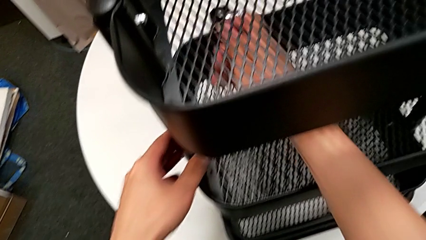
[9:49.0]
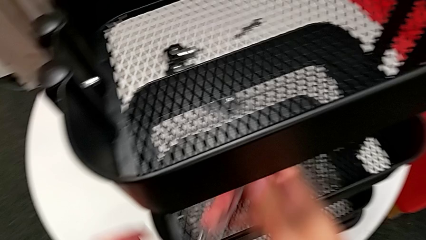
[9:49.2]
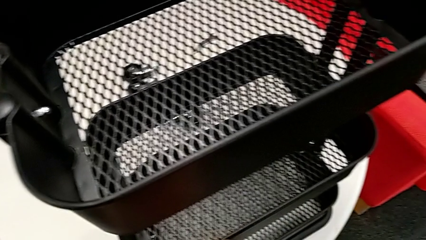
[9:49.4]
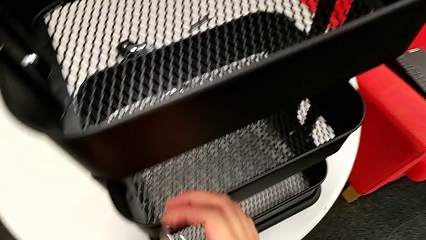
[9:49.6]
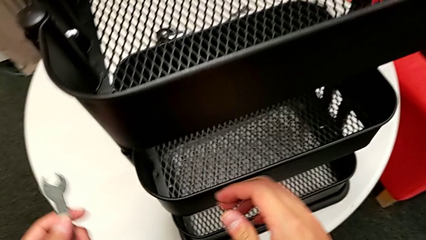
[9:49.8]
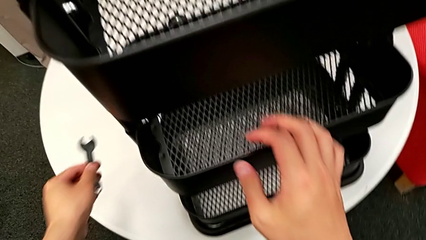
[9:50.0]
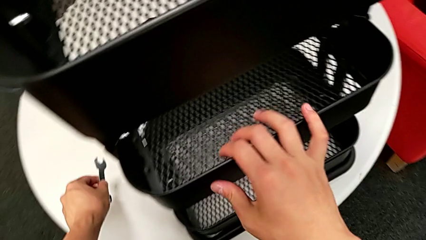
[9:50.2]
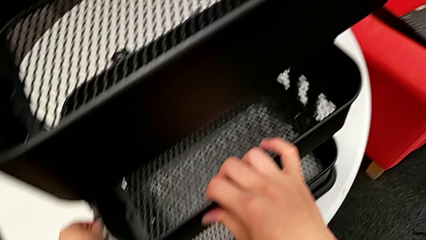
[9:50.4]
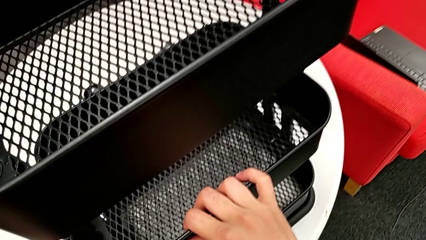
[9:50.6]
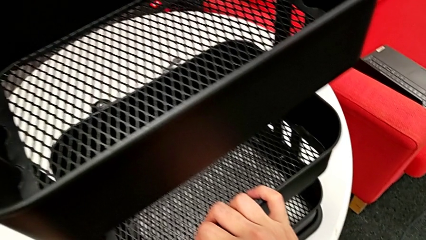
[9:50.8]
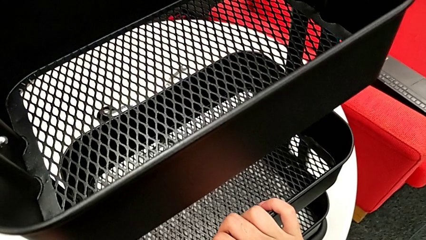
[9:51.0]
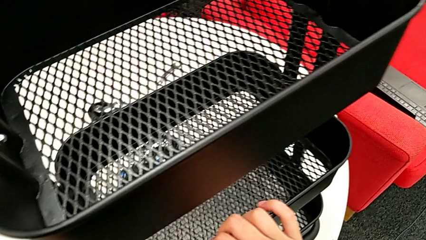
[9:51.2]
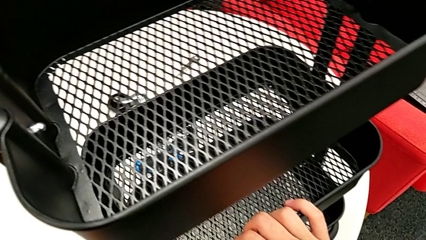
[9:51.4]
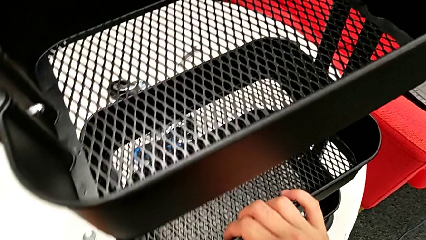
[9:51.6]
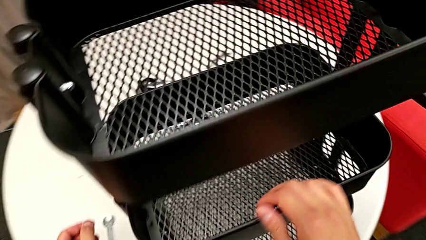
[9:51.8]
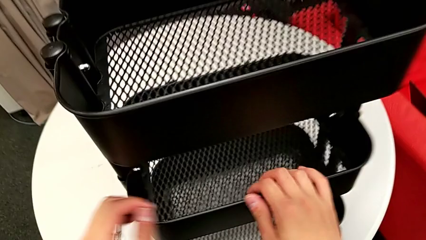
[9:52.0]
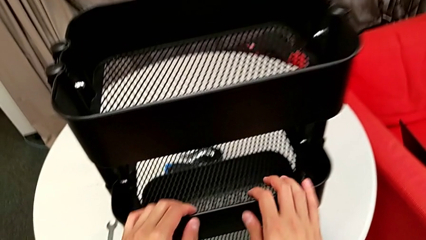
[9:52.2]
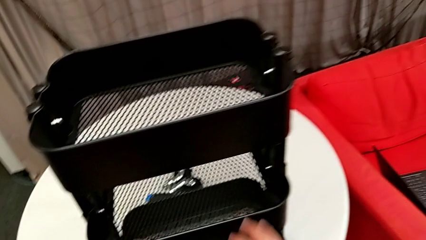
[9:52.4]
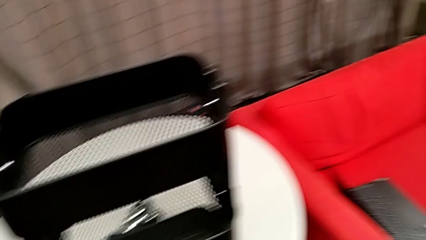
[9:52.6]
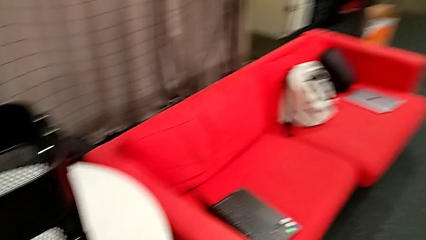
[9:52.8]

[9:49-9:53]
The camera wearer is screwing the middle grid tray. They place the spanner wrench.

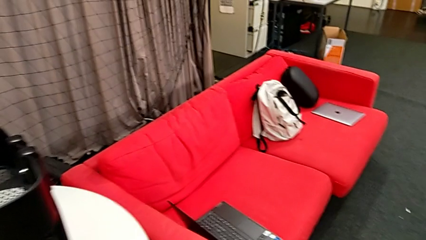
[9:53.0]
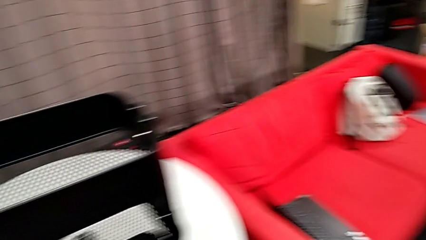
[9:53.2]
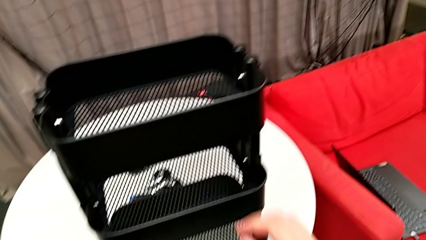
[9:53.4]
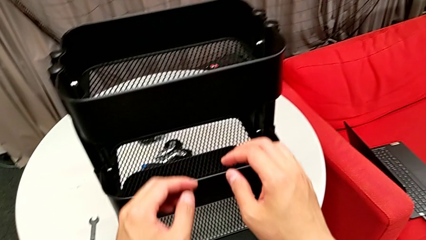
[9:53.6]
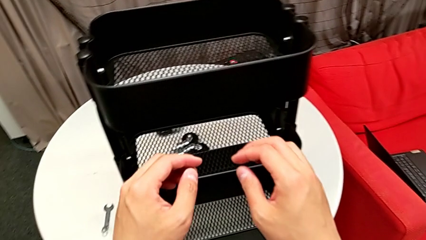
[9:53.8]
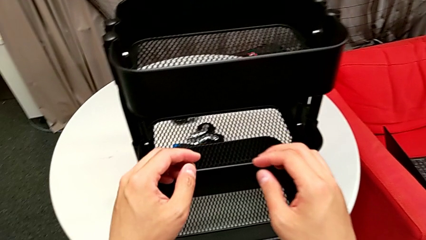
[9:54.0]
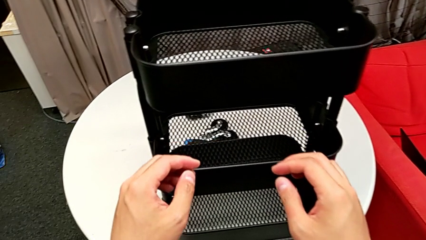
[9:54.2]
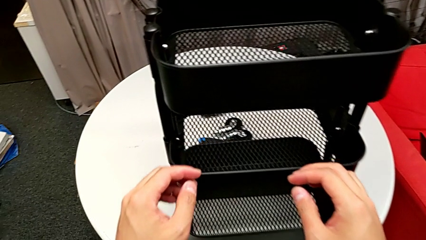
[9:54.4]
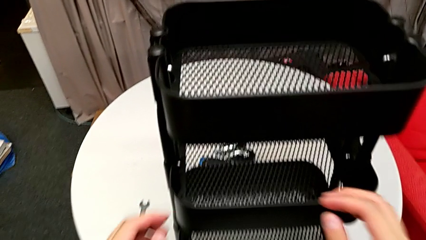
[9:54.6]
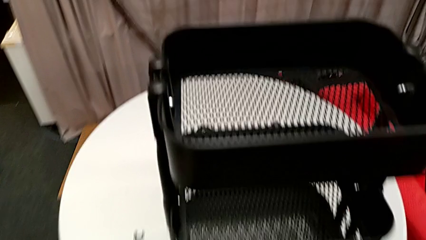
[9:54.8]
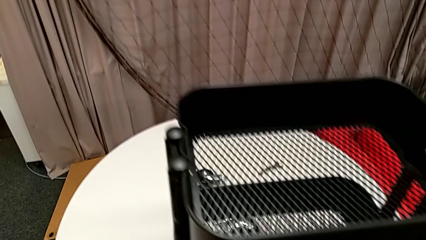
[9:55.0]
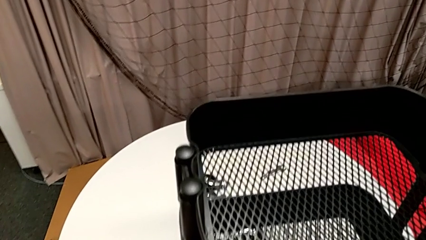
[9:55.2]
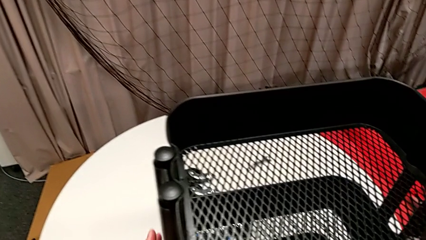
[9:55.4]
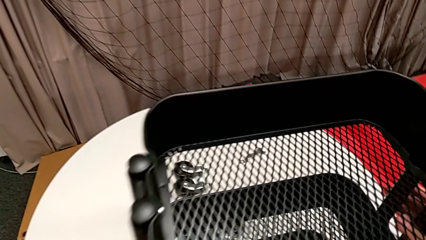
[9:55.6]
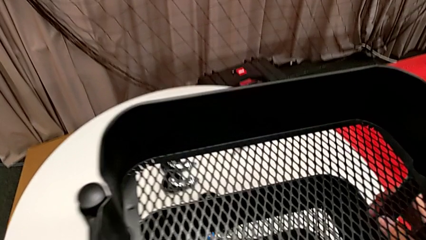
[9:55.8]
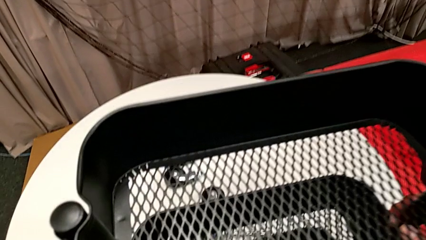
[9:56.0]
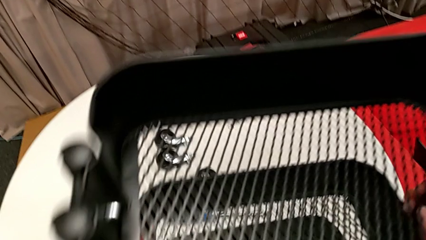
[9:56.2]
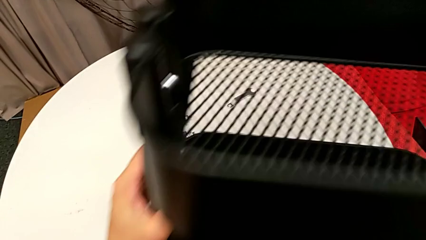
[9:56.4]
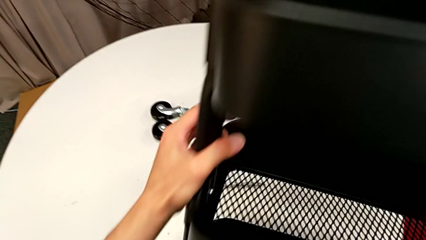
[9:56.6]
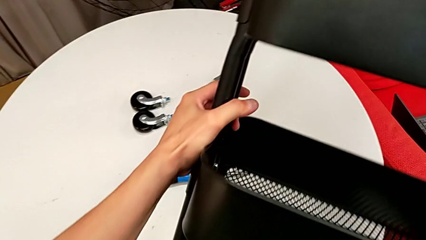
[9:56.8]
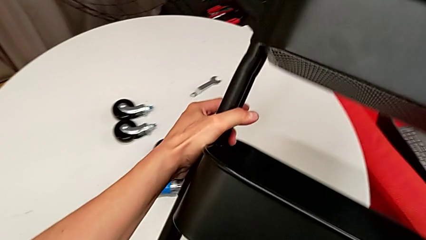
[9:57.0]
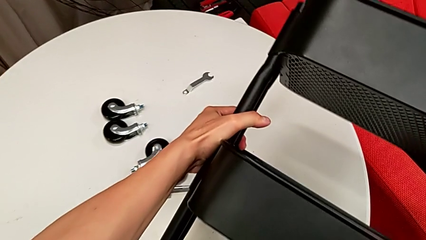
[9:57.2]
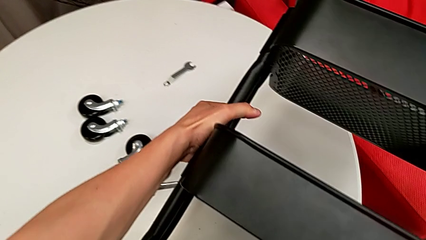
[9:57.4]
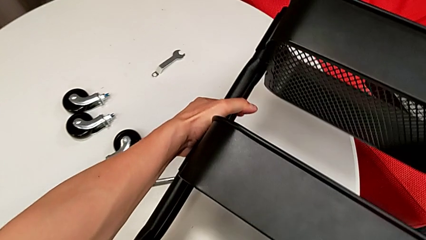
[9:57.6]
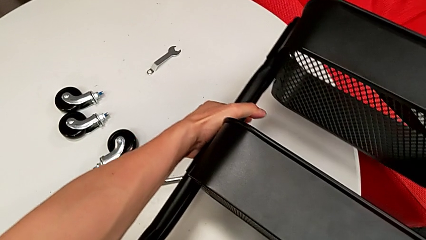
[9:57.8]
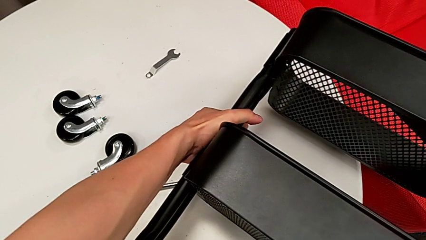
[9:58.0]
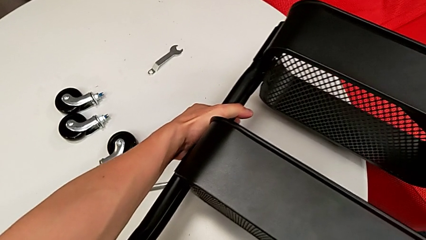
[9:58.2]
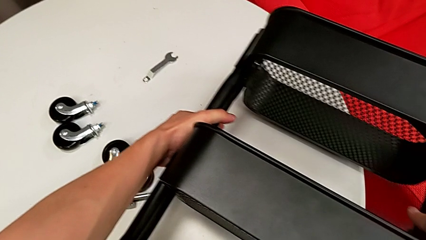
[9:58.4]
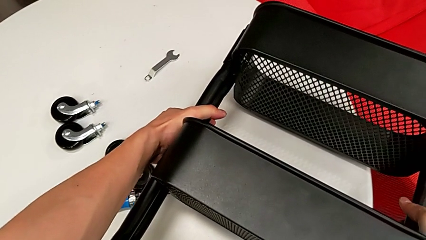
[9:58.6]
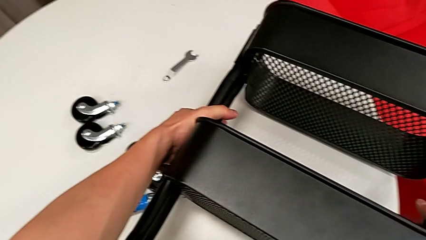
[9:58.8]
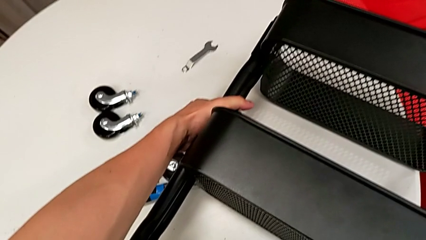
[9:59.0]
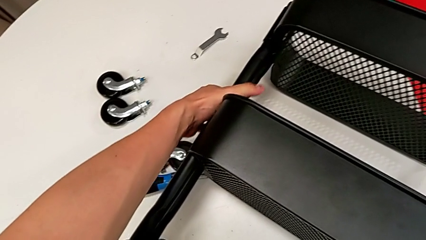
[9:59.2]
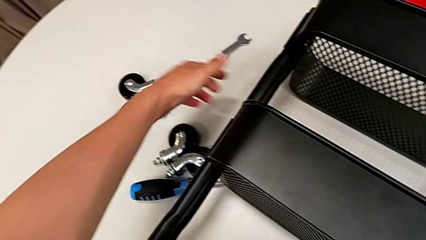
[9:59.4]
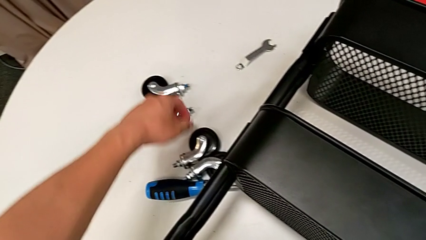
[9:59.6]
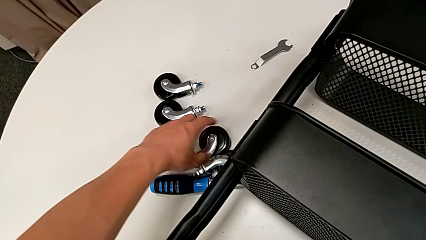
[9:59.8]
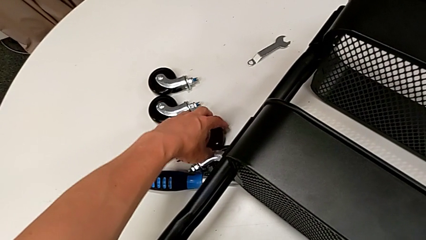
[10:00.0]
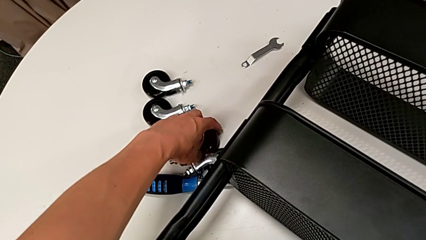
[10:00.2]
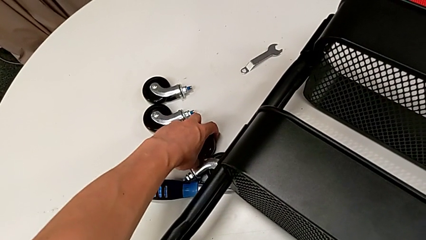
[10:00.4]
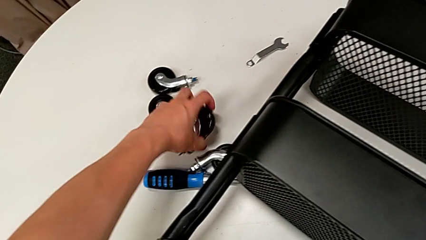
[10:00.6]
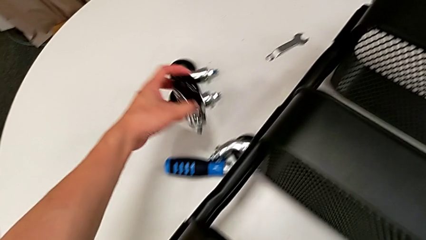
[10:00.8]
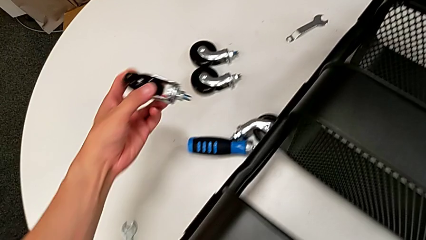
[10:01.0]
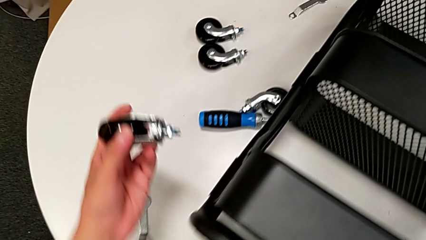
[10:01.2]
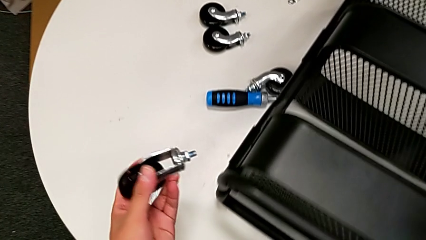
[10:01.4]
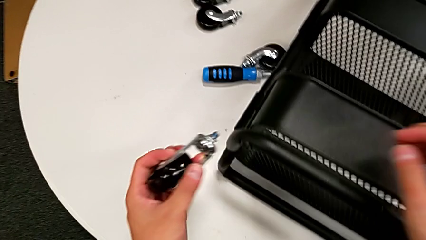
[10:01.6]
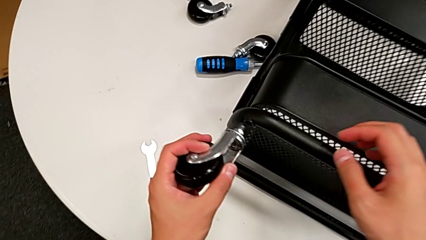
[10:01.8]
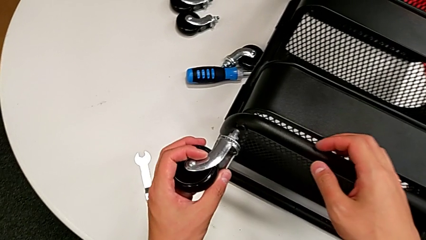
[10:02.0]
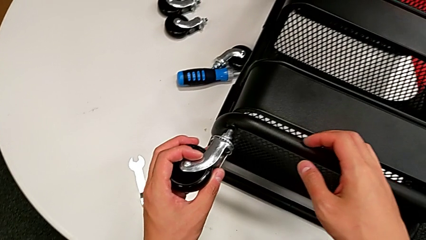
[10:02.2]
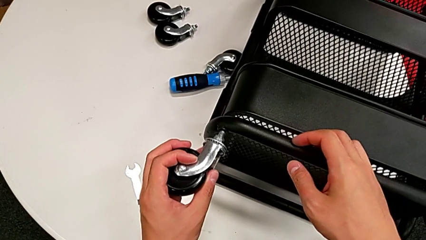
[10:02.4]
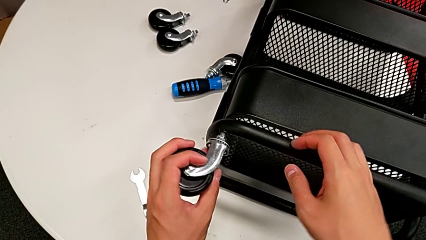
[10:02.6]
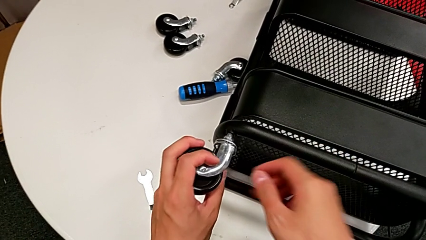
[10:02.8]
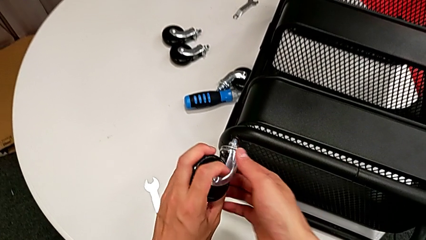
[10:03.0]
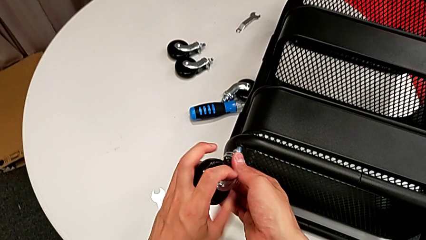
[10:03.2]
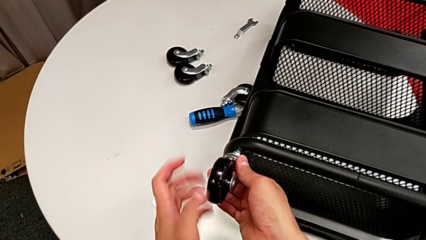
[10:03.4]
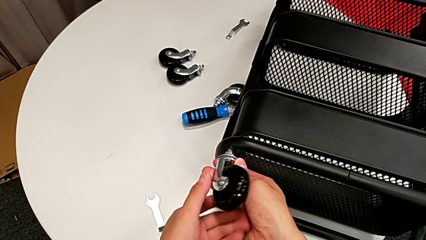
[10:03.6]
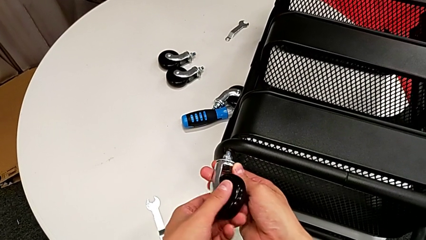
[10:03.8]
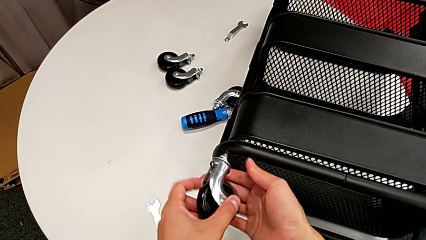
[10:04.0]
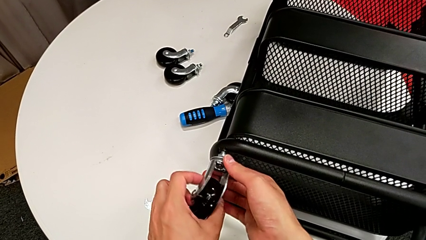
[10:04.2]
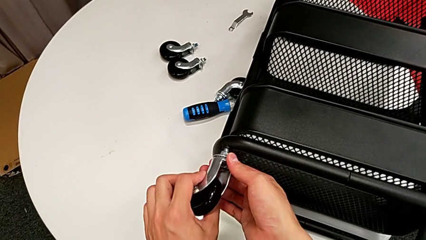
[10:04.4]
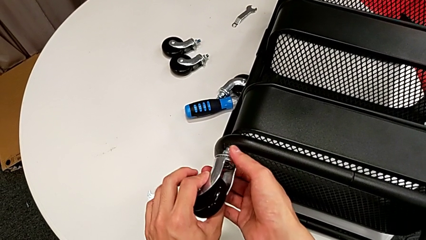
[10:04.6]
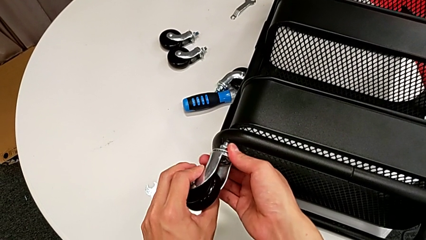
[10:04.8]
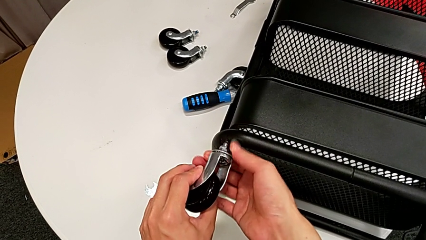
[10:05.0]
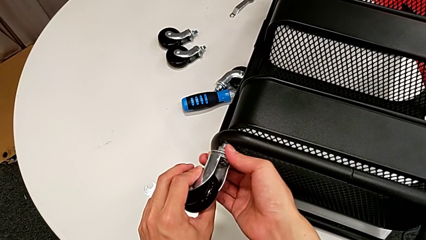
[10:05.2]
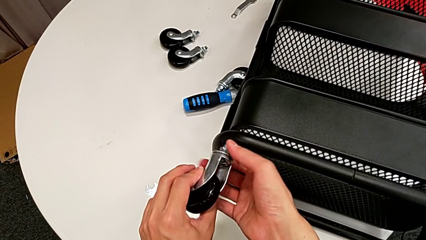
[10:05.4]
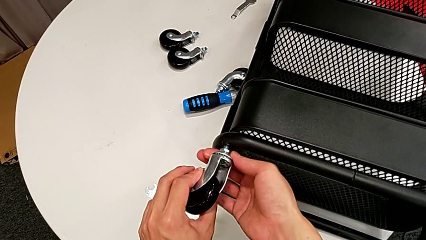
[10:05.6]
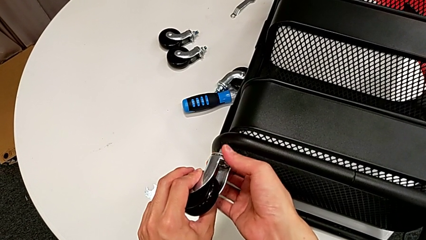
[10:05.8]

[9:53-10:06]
The camera wearer is attaching the four wheels to the bottom of their base frame. They flip the black utility cart, grab the first wheel, insert it, rotate it and begin to screw the first hexagon cap nut.
